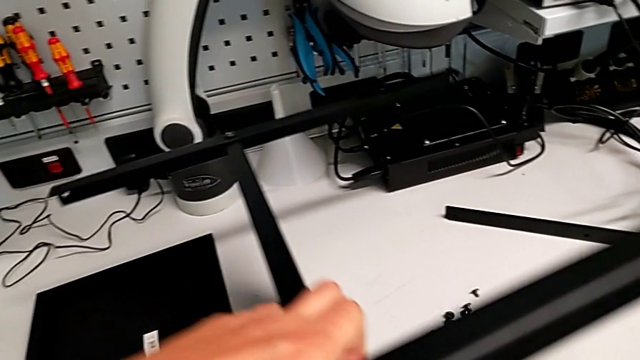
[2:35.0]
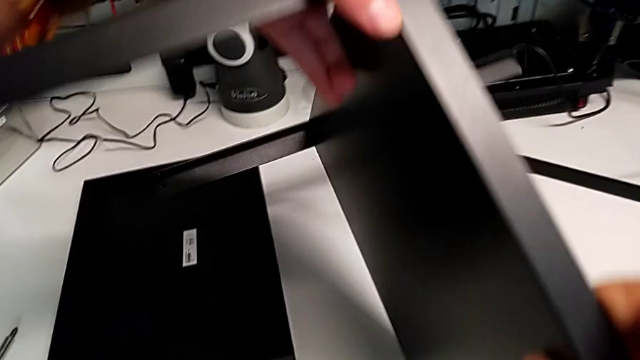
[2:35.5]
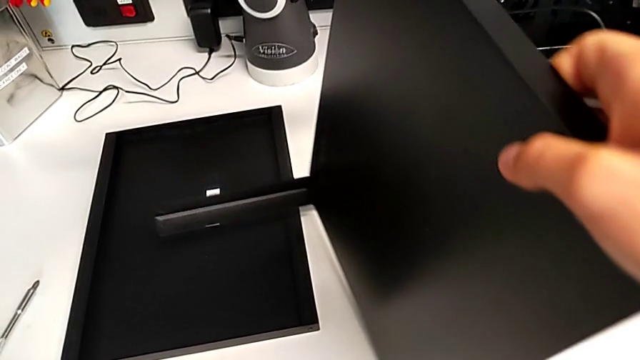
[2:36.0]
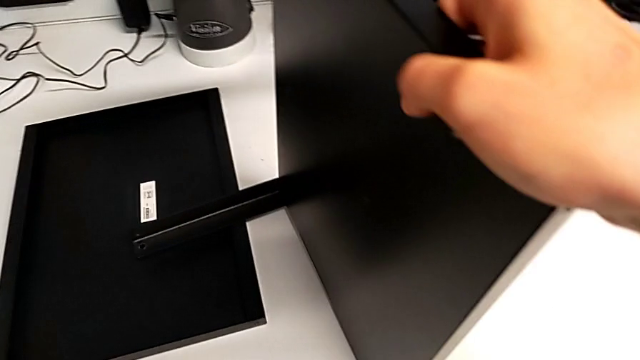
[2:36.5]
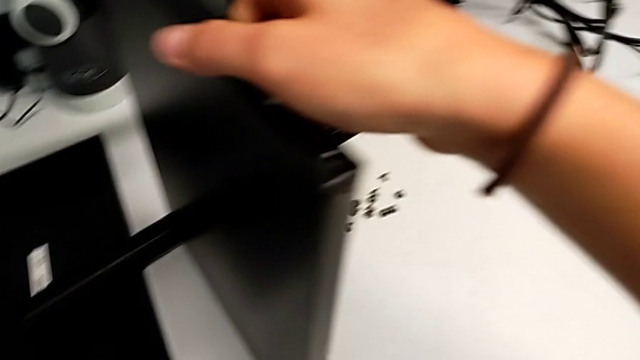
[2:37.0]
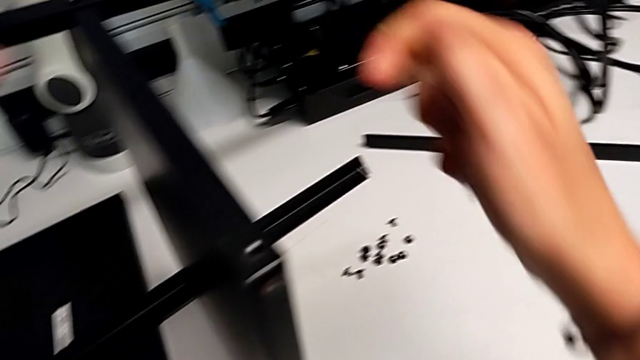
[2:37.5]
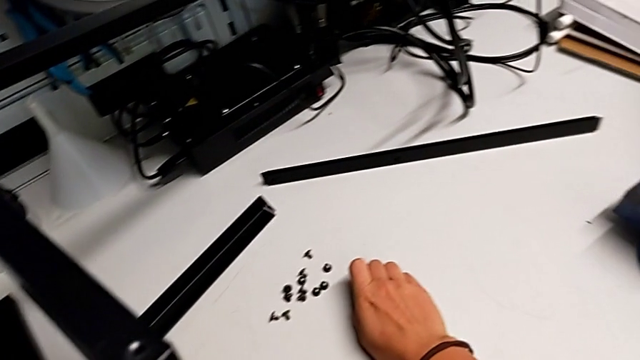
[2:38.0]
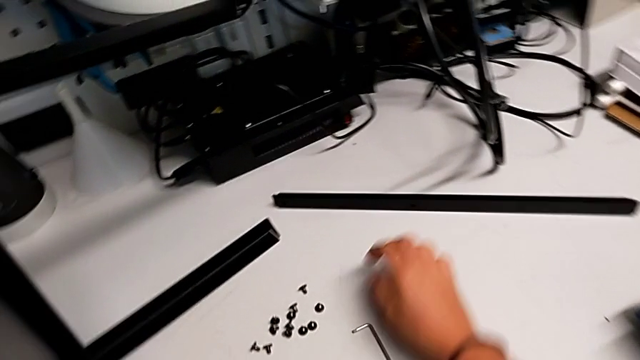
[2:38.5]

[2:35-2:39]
The camera wearer is screwing the second leg into the bottom plate. They rotate the tray.

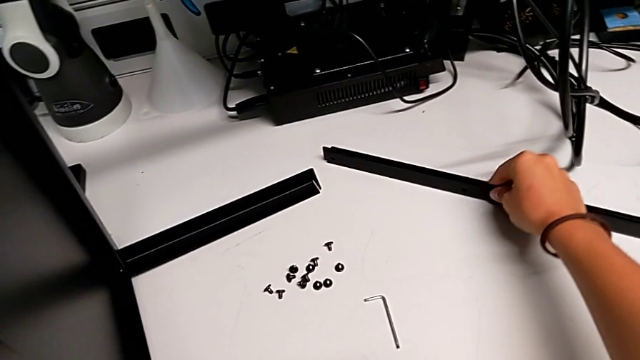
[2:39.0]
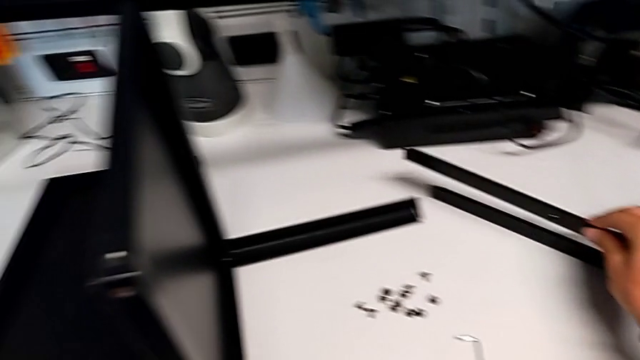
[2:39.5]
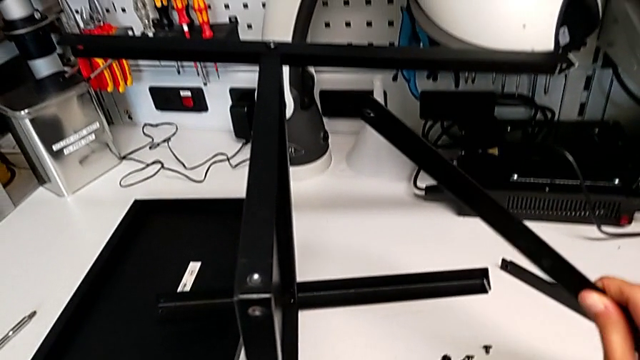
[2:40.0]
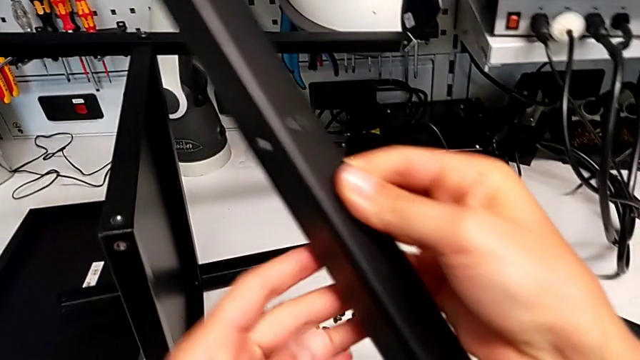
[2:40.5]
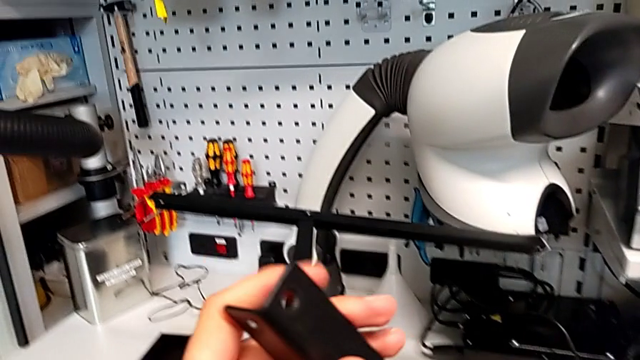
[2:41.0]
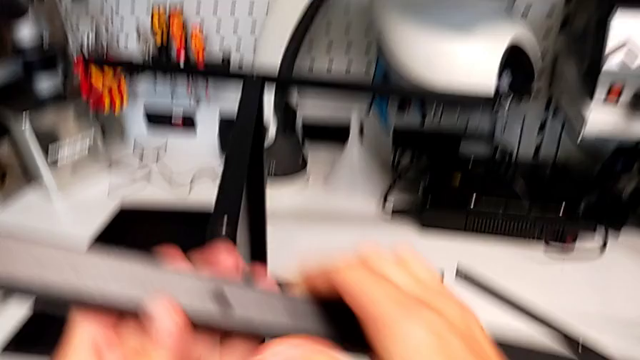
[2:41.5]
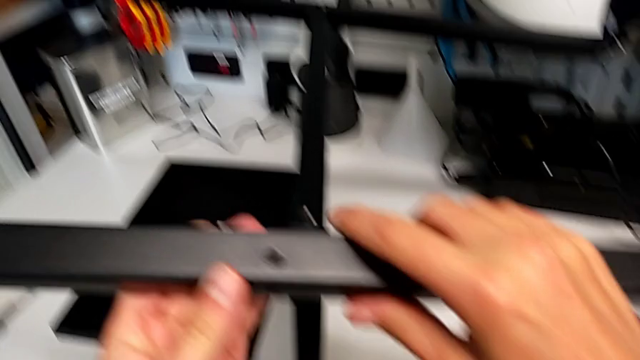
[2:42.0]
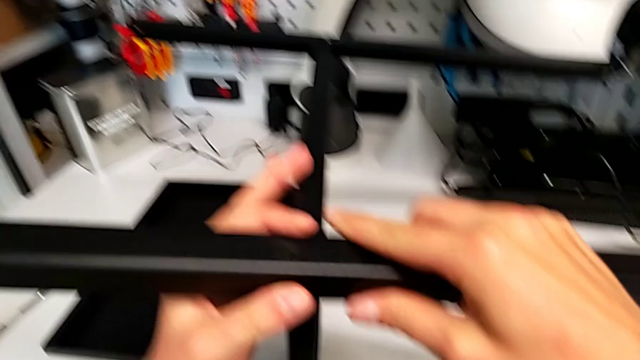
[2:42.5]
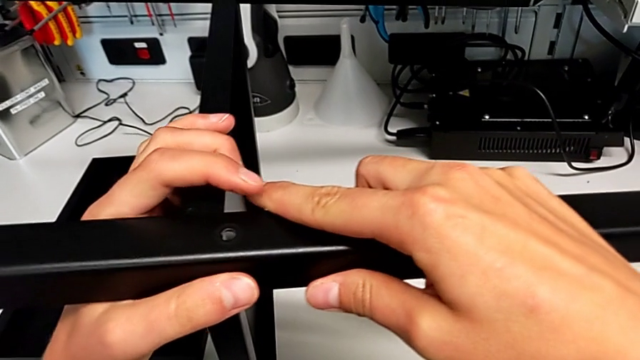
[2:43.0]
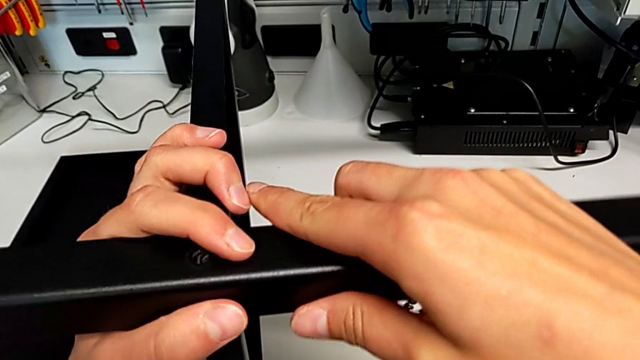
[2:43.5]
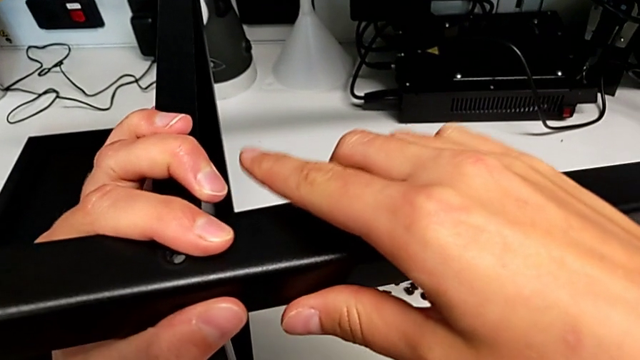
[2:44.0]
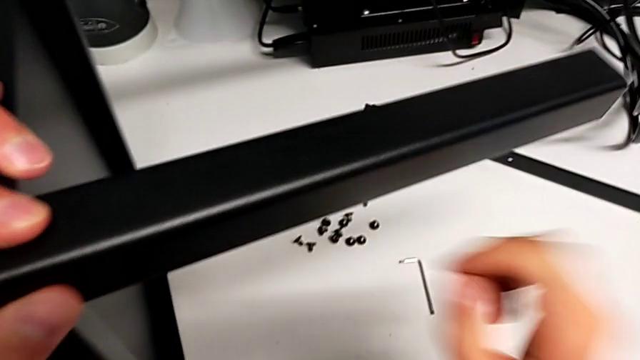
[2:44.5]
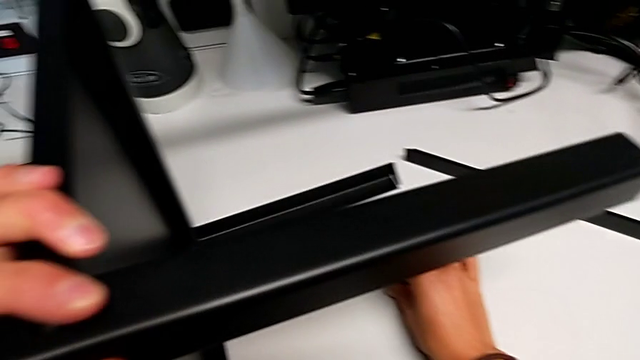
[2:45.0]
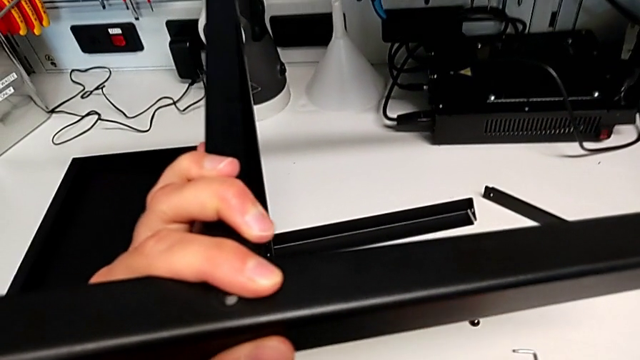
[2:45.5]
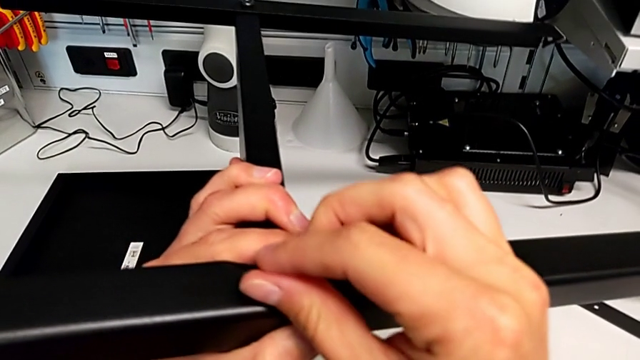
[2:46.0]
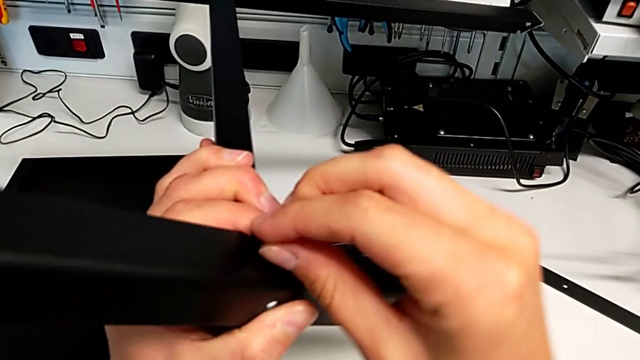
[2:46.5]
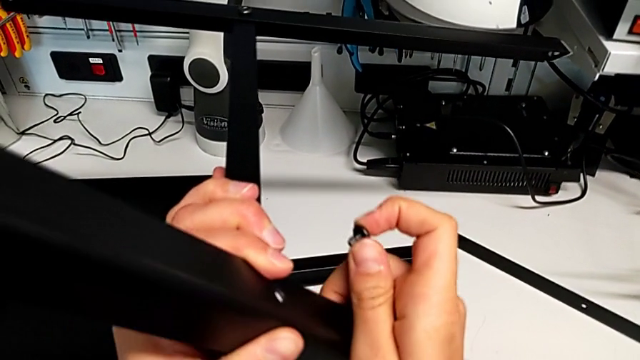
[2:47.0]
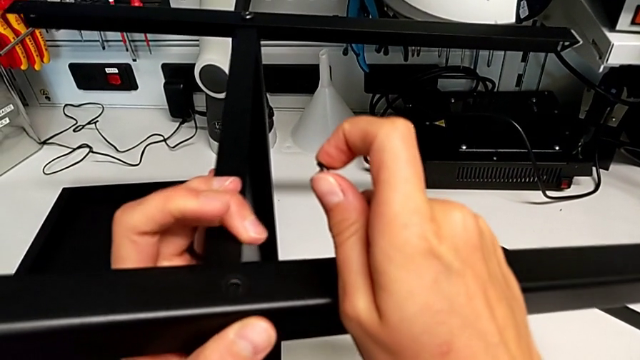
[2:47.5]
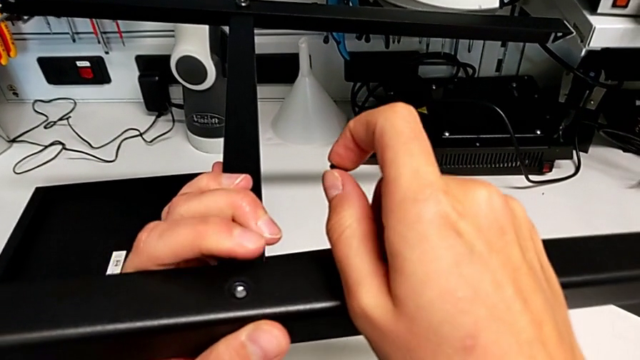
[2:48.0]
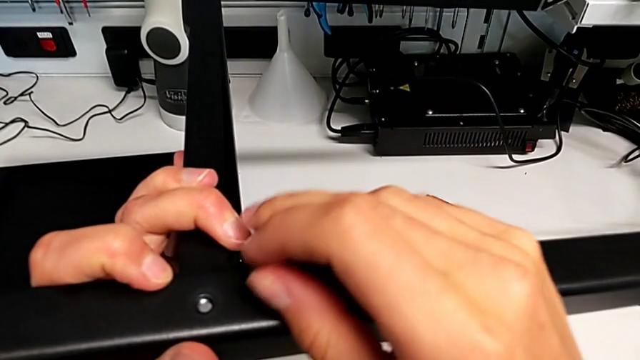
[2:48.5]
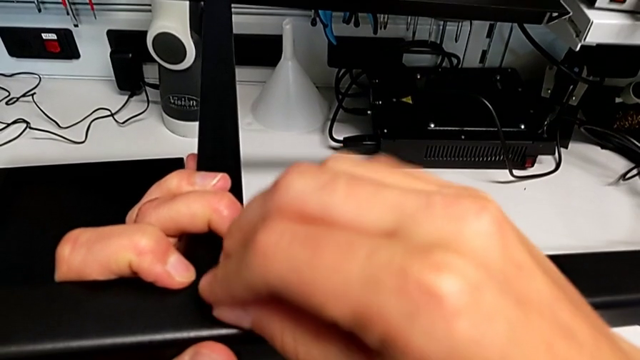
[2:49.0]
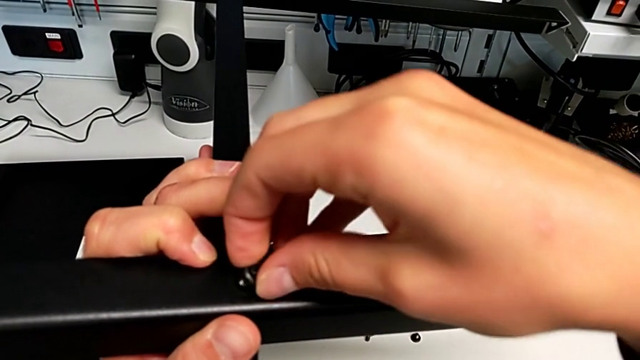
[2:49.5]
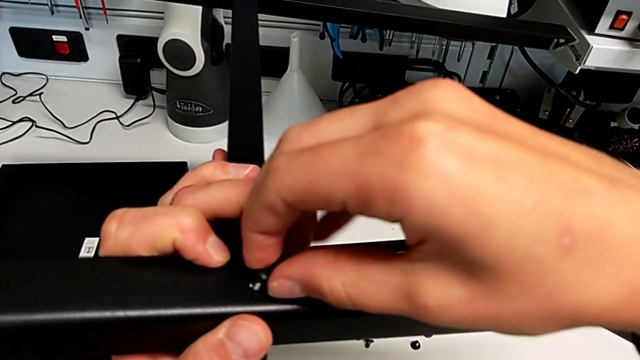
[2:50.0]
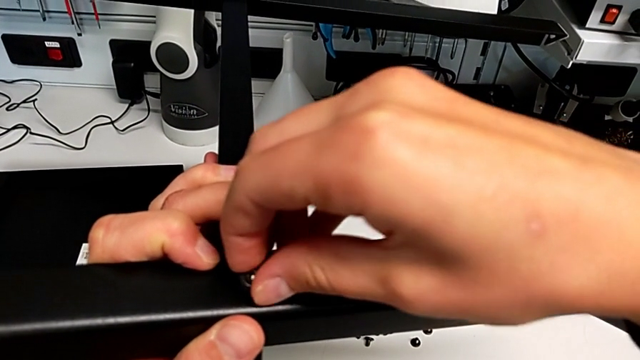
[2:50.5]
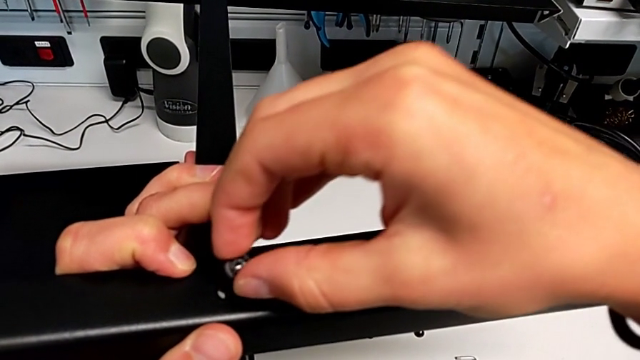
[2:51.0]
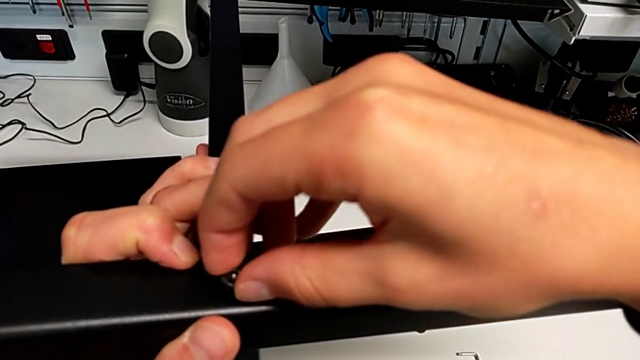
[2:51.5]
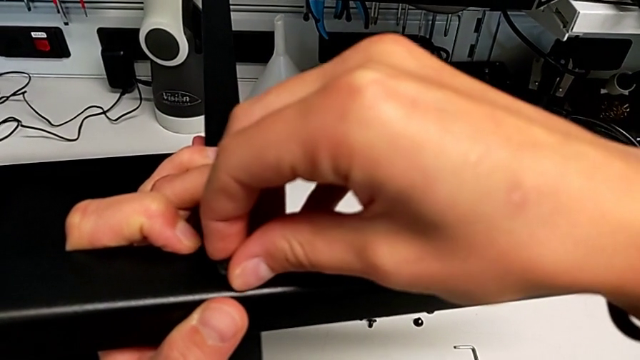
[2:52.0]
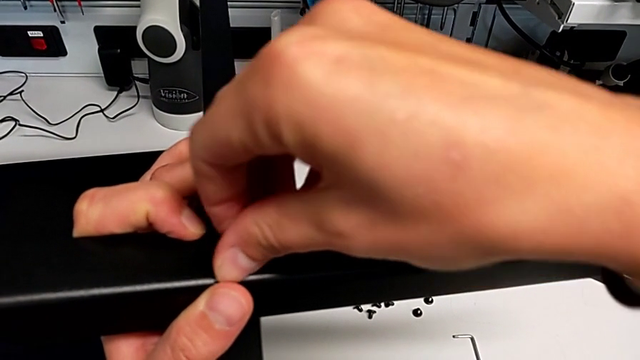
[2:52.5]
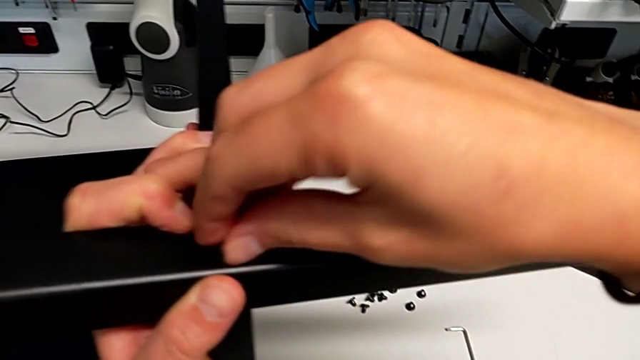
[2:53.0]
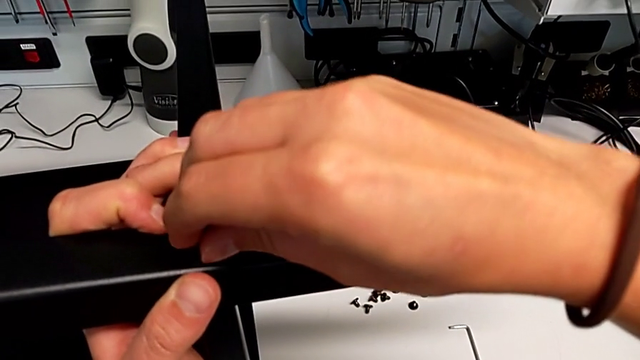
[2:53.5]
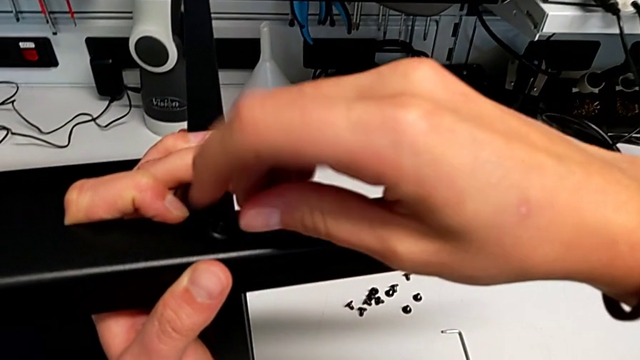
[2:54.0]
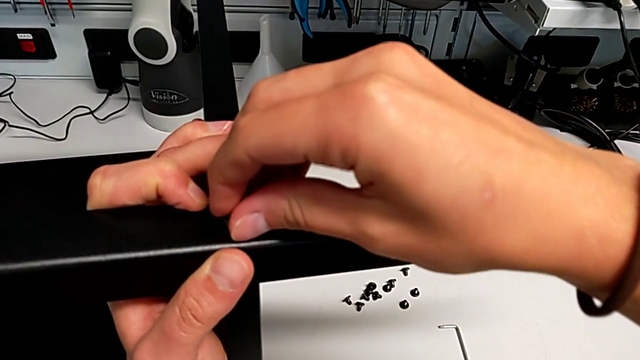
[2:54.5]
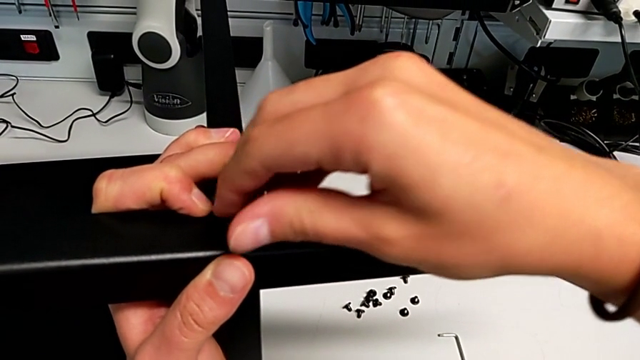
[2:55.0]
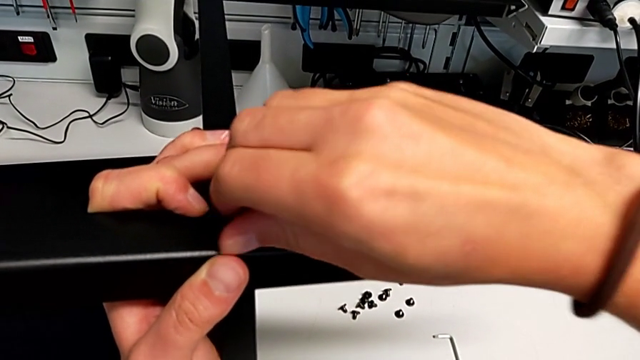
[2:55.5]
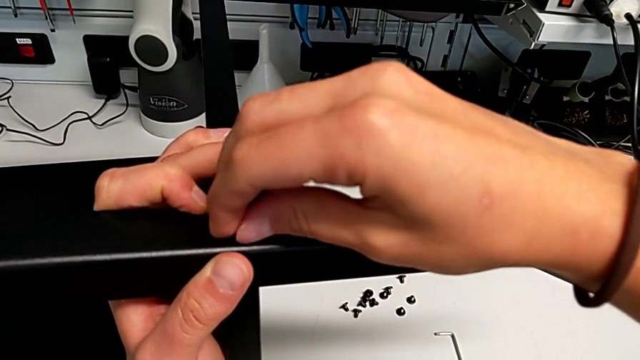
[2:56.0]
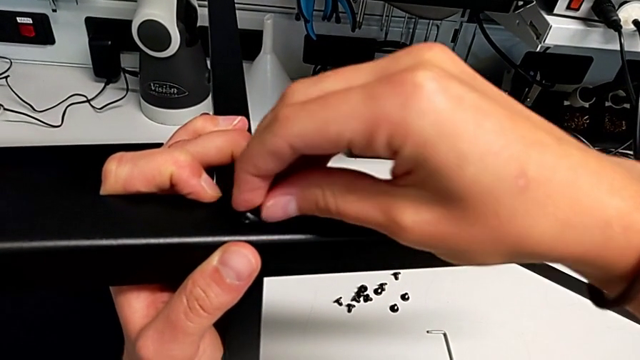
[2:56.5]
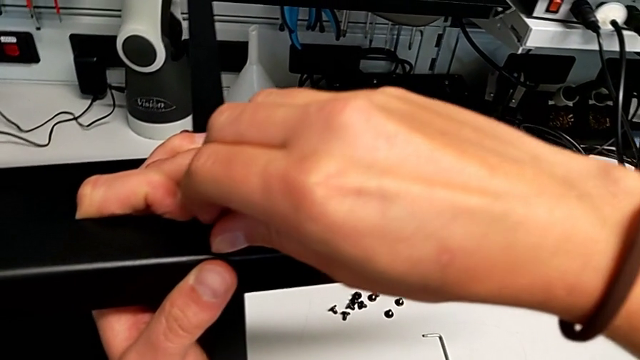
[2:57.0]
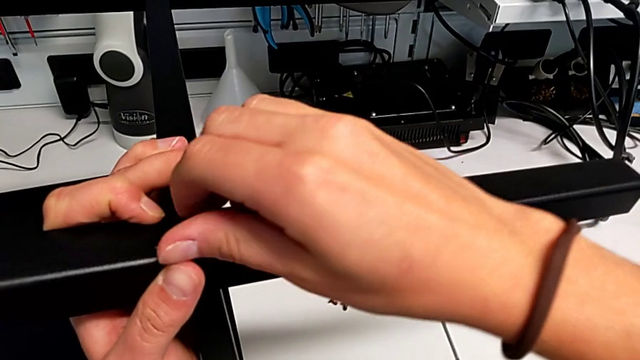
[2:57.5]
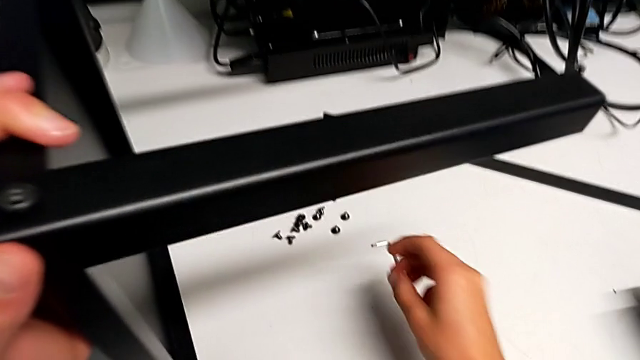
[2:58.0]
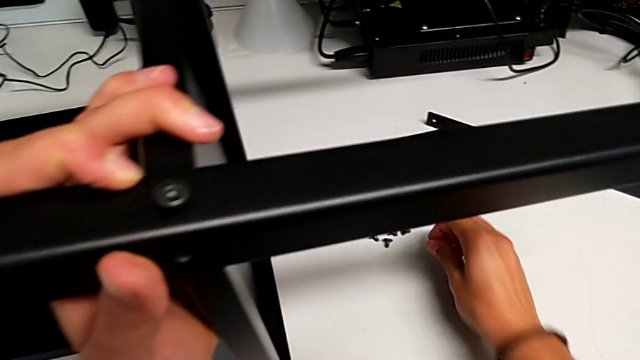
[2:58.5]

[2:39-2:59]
The camera wearer is screwing the third leg into the bottom plate. They grab the third leg, align it and screw the sixth hex socket head.
